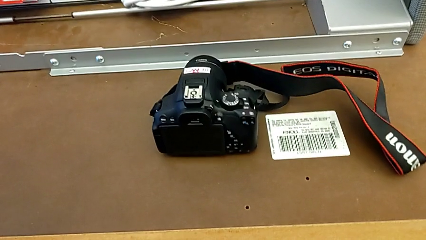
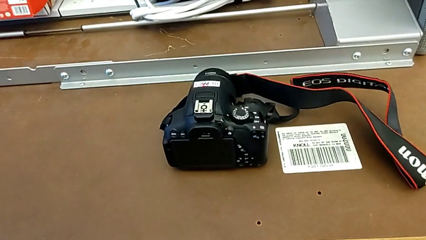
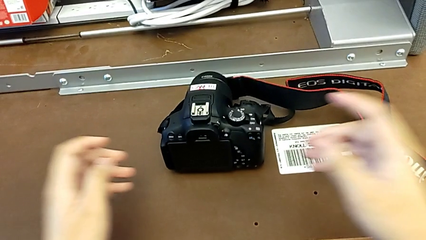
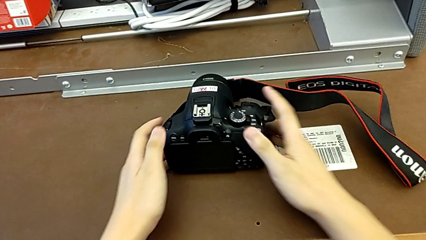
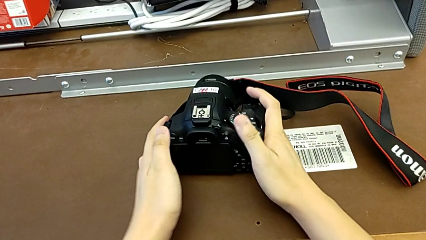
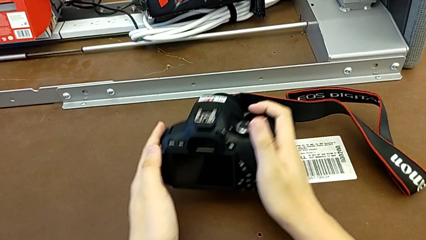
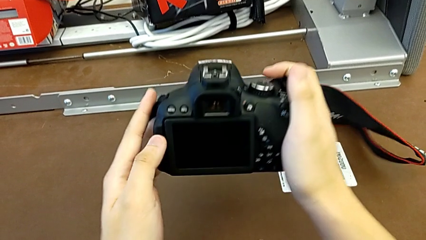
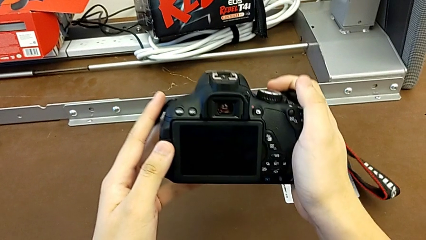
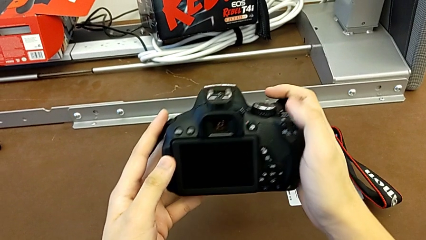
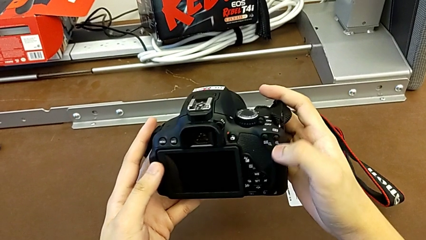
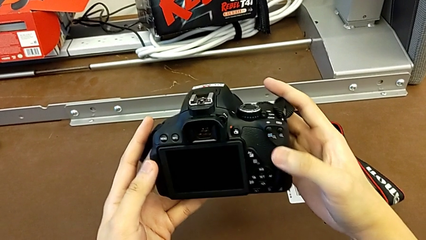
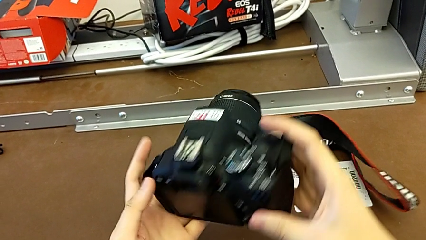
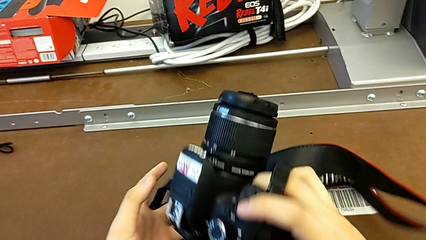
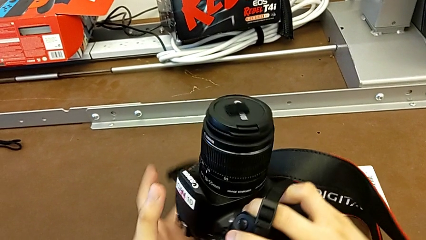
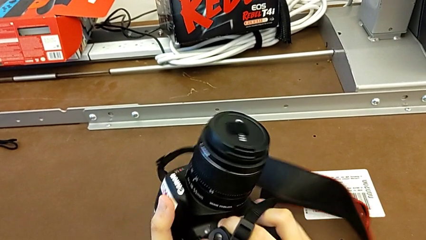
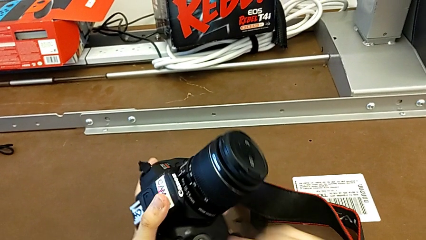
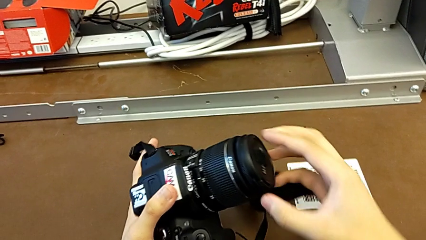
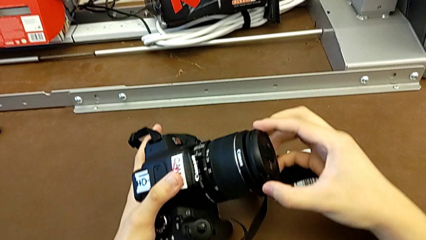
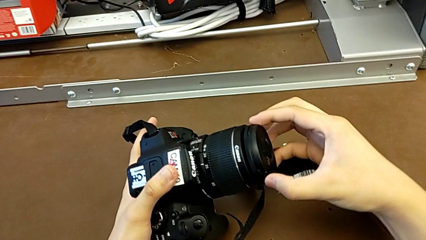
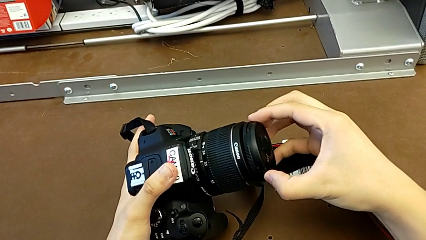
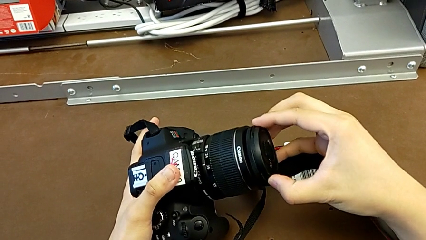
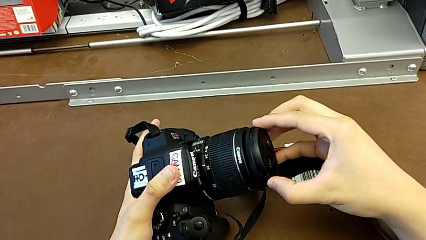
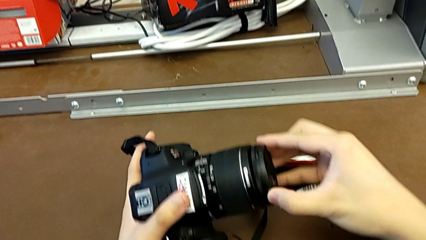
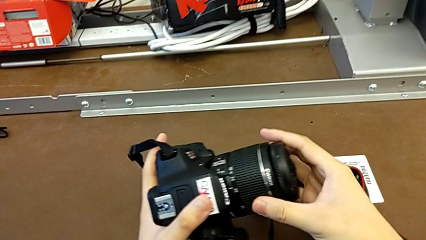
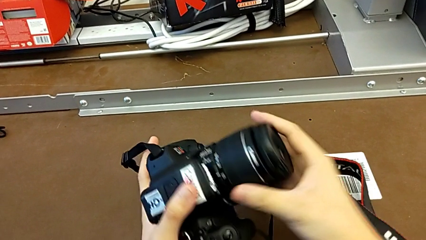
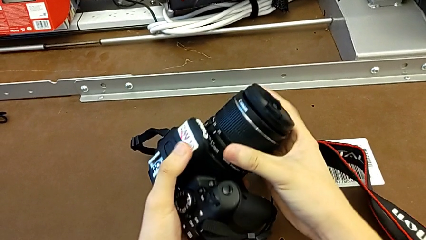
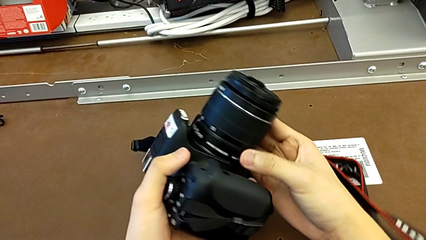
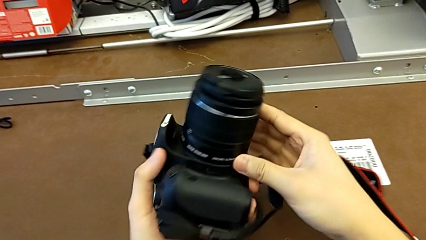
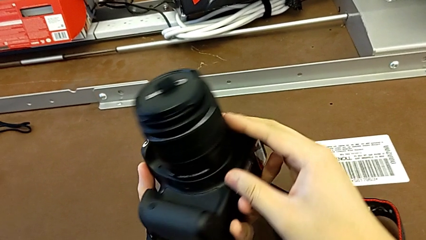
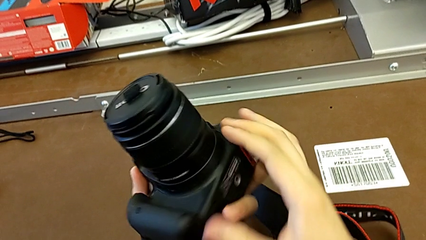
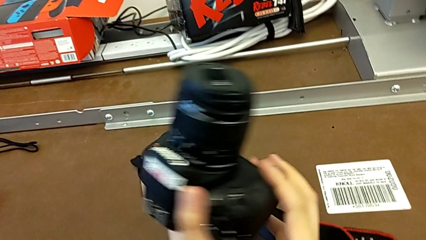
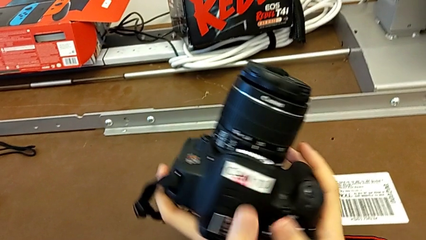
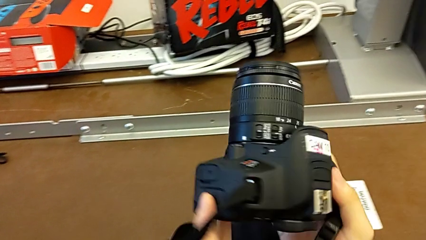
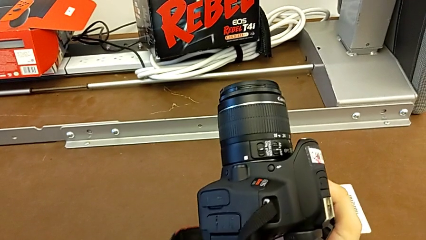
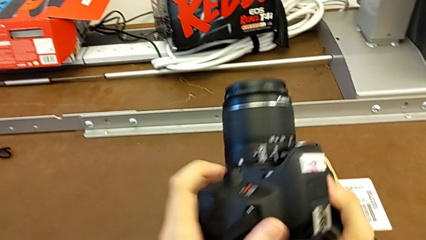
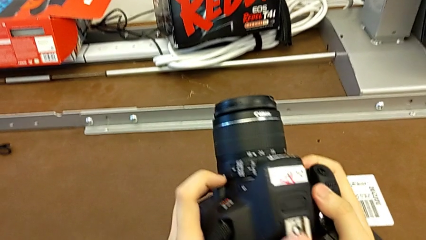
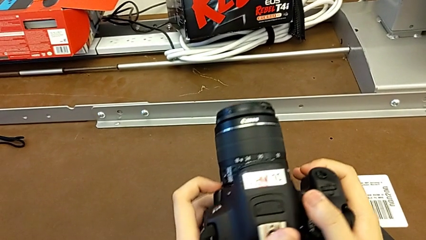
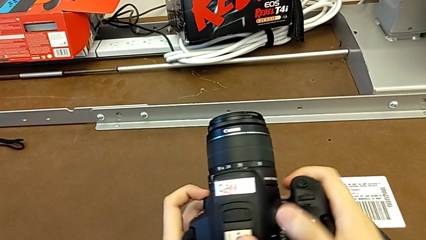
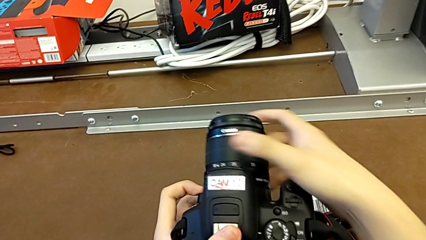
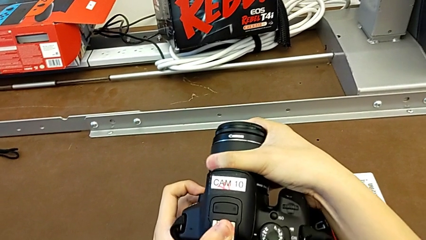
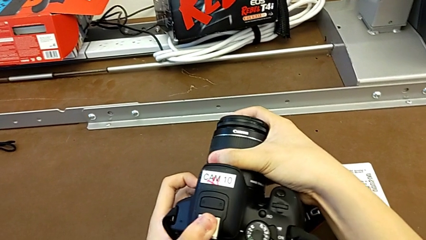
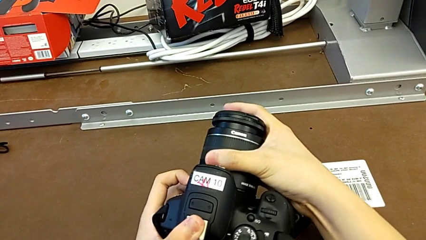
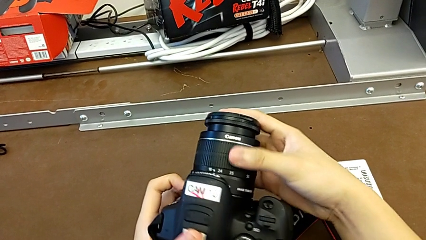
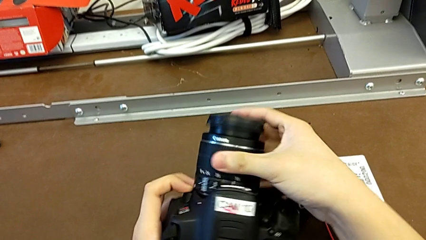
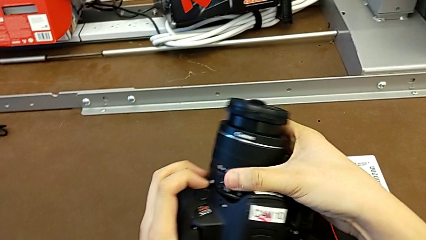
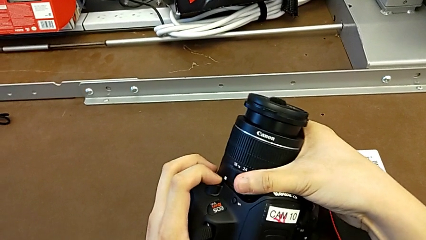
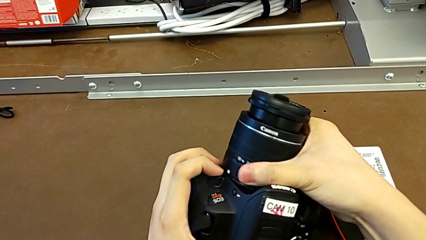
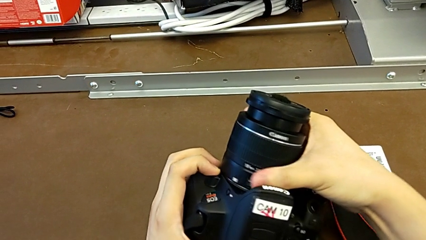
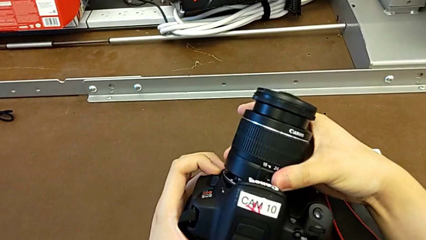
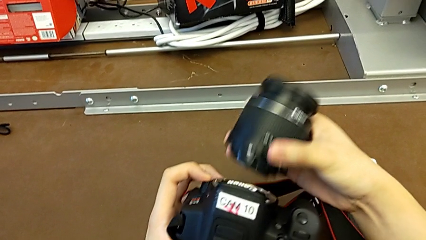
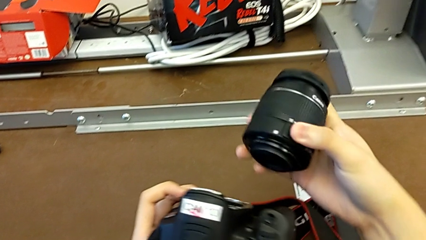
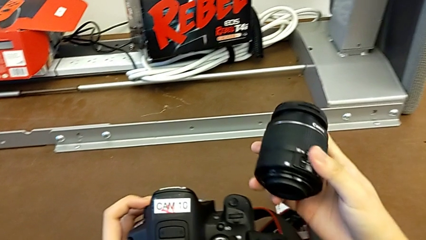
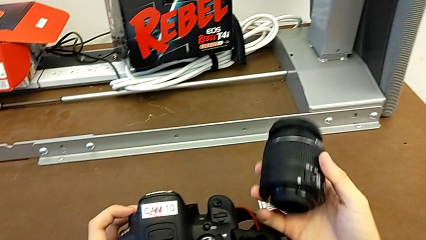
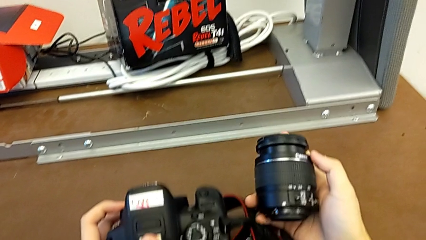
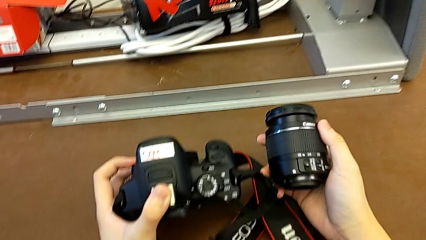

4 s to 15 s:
The camera wearer detaches the lens of the DSLR. They grab the DSLR, lift it, rotate it, wrongly pull the lens and inspect the DSLR. They press the release button with the left hand. They grab the lens, wrongly turn the wrong lens, turning it for zoom, not to remove it, turn the lens and withdraw it, all with the right hand.

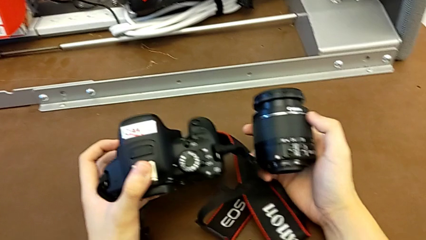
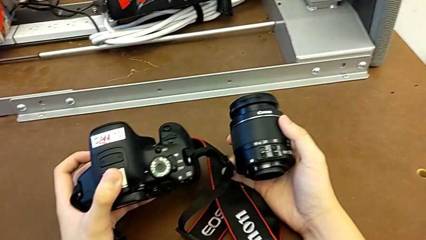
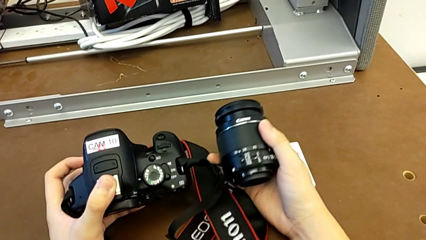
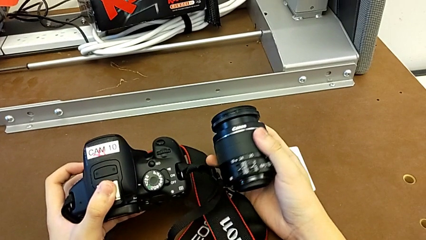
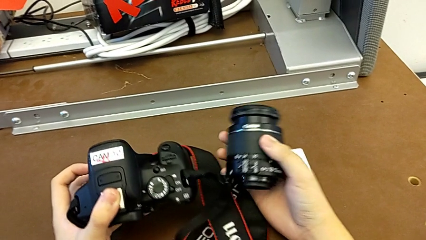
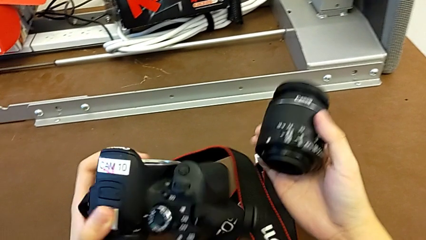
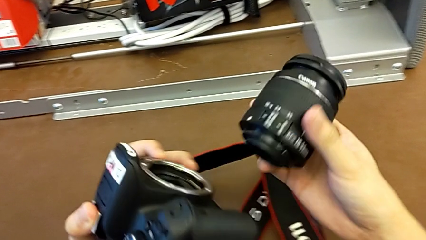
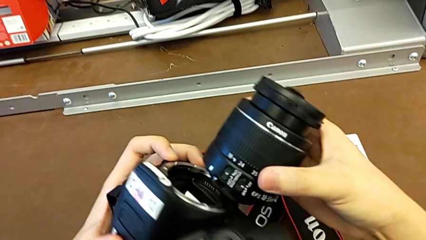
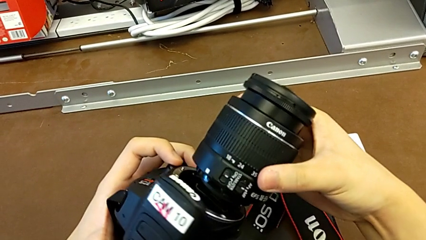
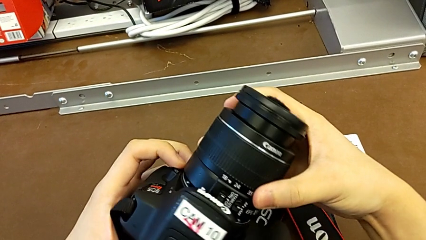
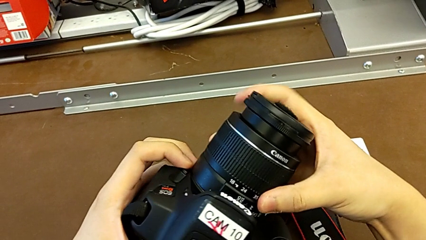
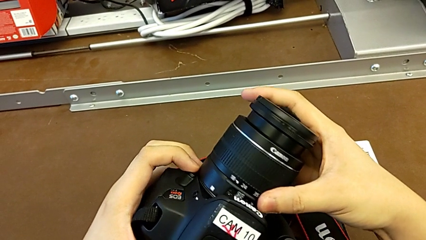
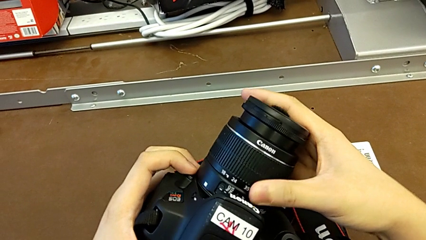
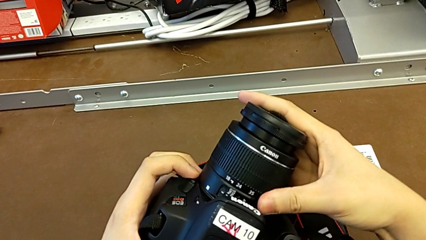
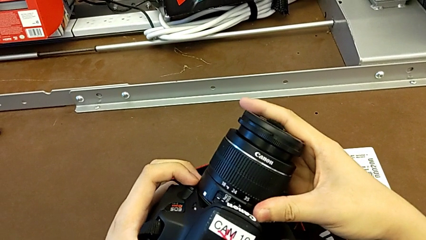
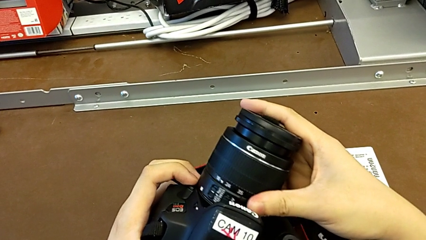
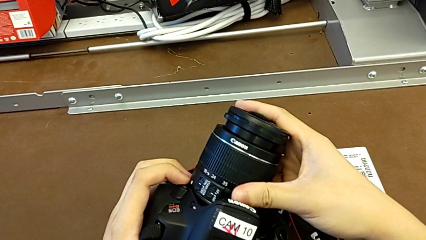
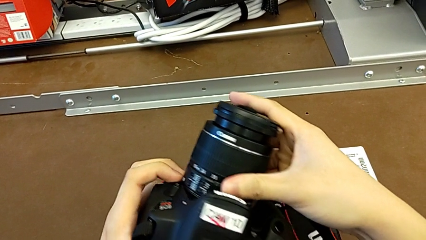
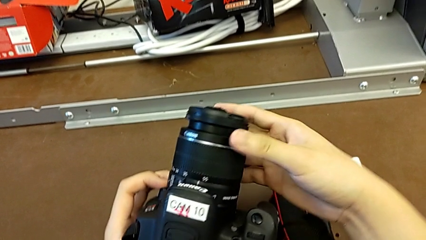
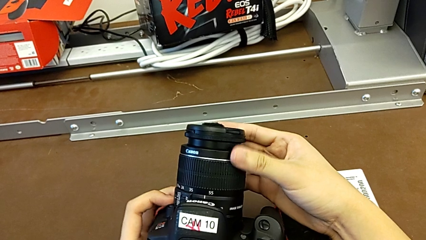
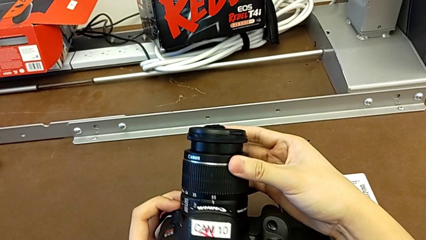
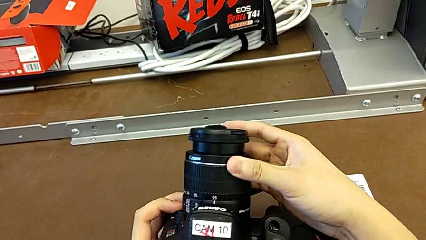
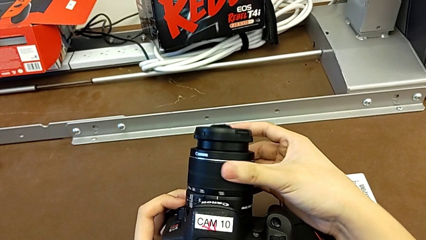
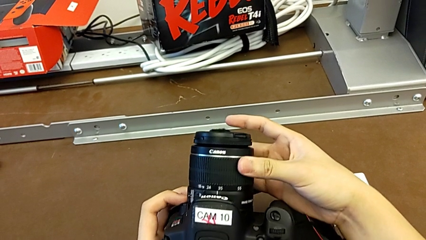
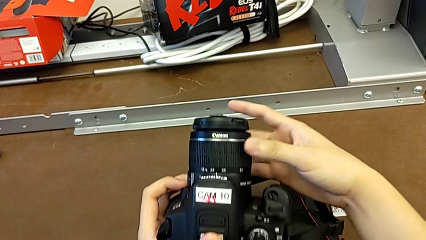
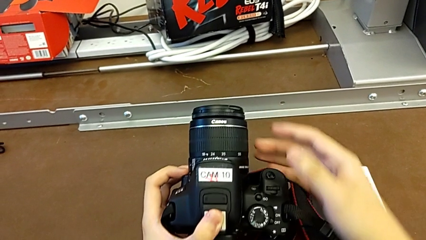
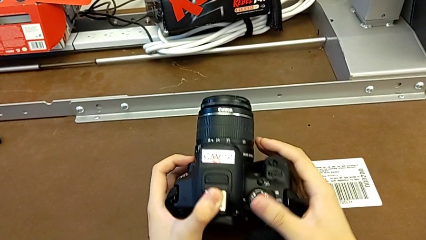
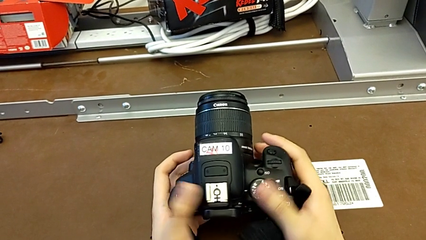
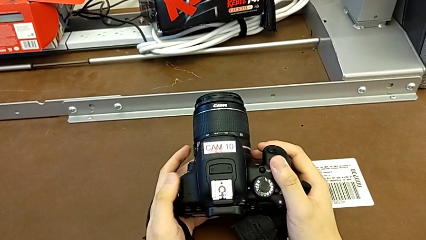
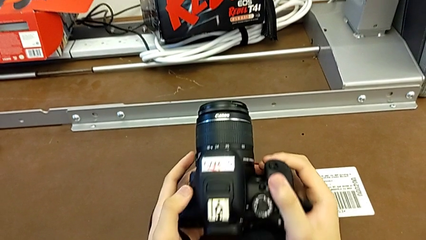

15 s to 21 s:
The camera wearer attaches the lens of the DSLR camera. They hold the lens, insert it and turn it.
